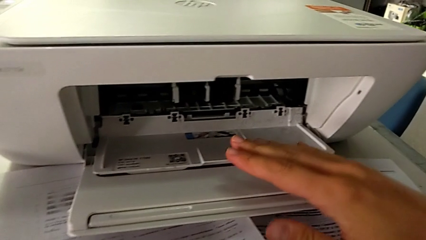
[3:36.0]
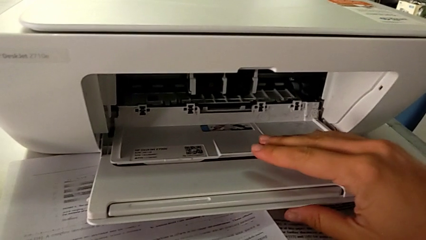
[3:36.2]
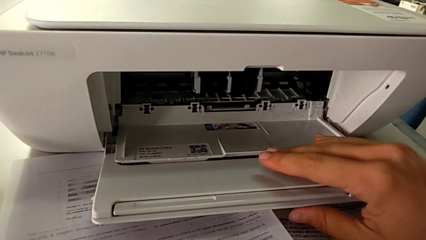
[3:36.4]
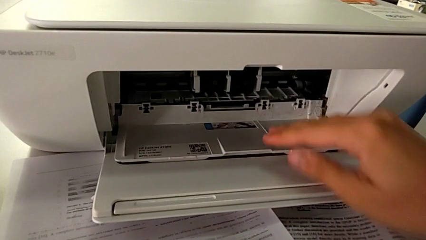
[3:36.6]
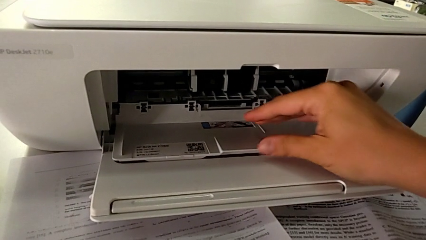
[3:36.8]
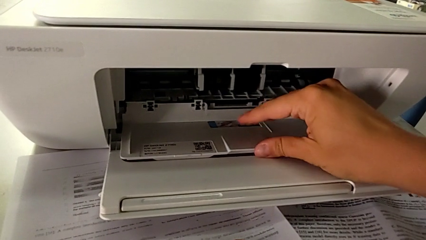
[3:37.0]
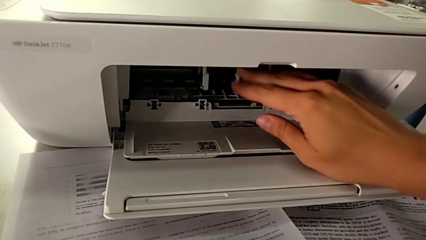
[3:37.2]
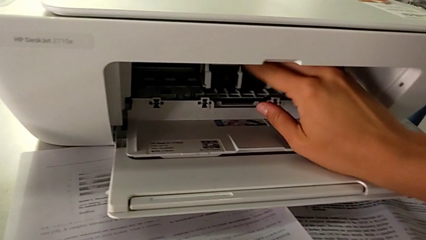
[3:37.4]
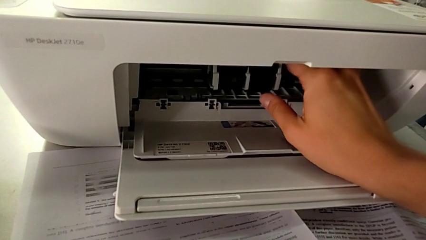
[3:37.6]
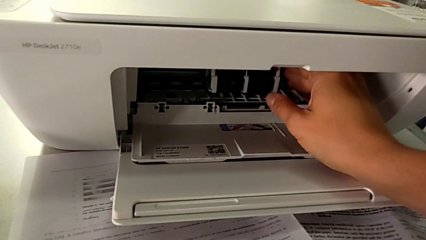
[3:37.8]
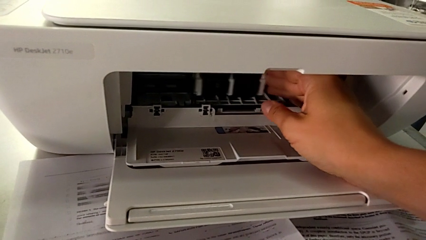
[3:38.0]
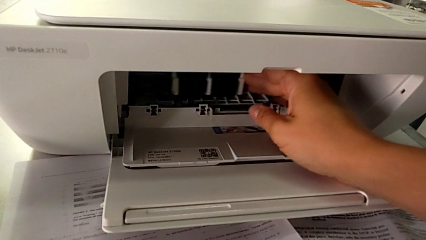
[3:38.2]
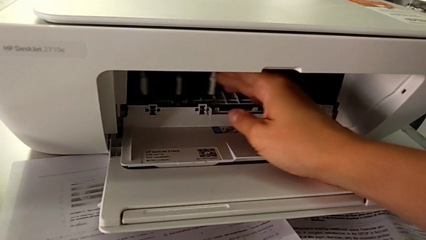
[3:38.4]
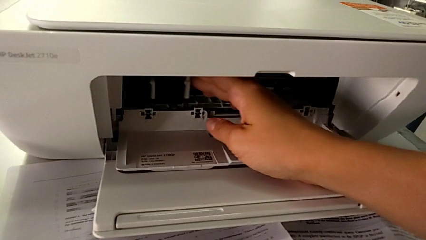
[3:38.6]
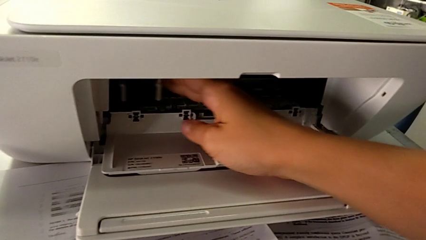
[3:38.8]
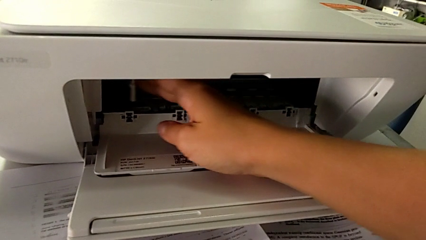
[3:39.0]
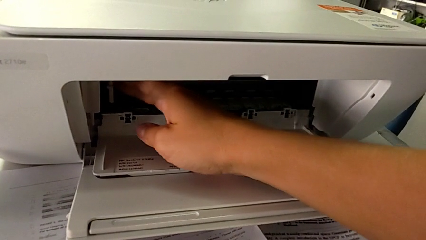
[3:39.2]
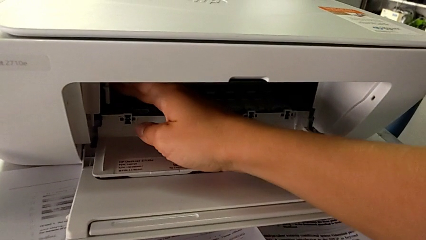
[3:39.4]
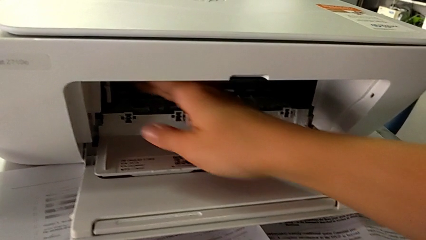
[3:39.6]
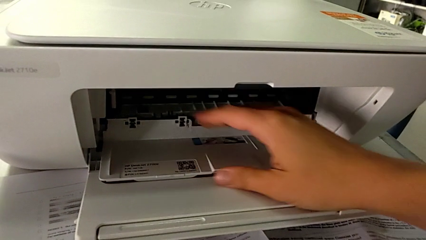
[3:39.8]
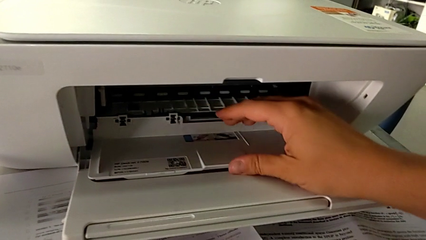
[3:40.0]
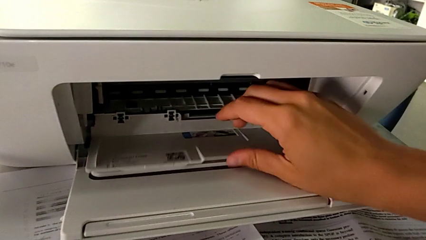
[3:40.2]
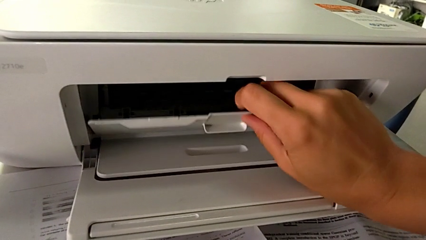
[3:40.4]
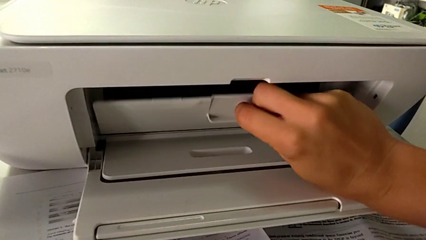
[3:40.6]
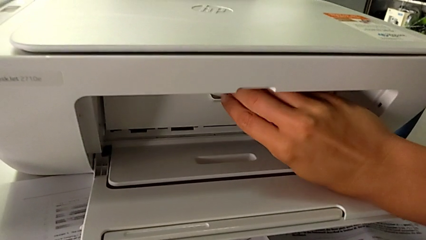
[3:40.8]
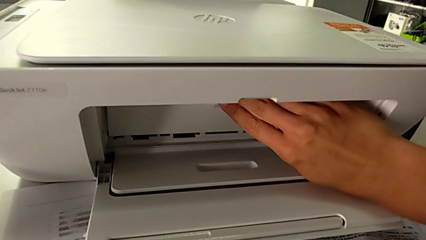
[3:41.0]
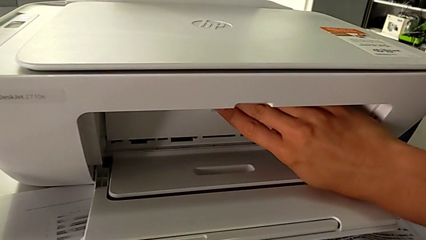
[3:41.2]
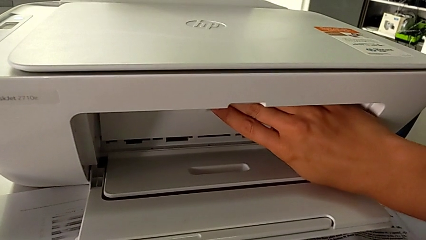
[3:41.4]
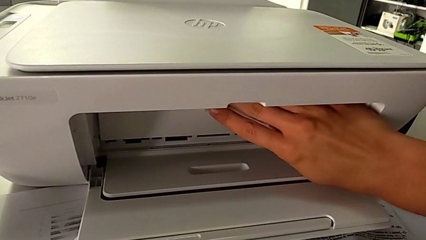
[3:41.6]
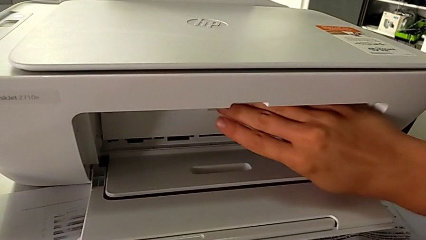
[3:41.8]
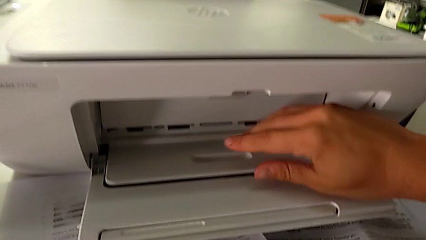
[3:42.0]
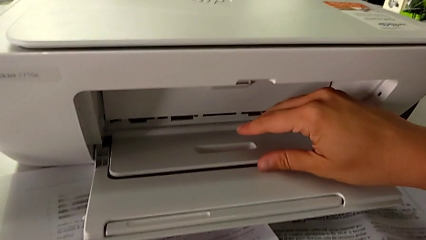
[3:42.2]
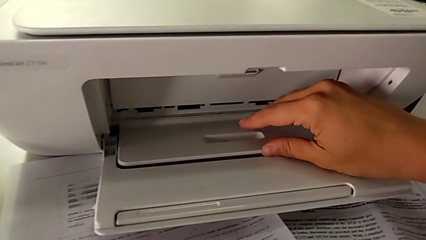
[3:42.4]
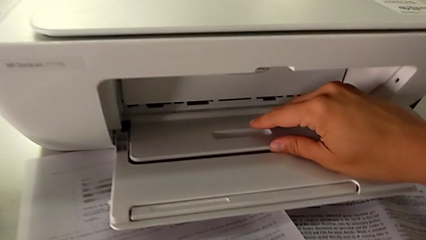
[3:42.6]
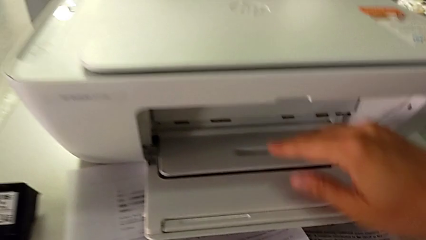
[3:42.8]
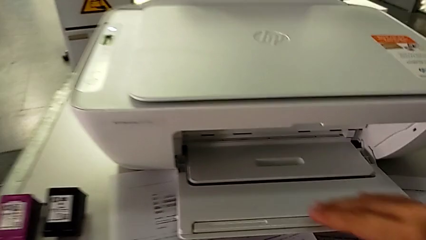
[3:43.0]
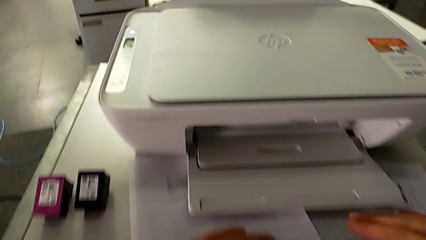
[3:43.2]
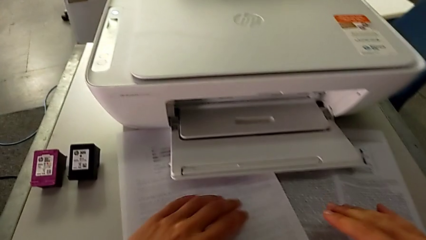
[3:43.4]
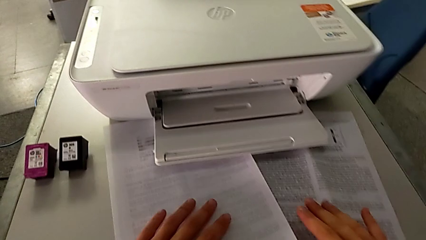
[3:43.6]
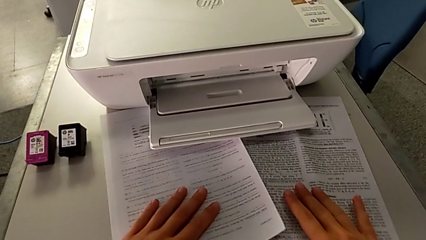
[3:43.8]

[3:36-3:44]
The camera wearer is exchanging the color and black cartridge gate. They keep pushing the ink cartridge and close the cartridge gate twice.

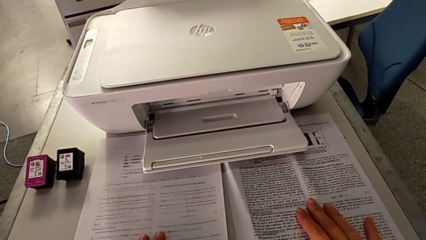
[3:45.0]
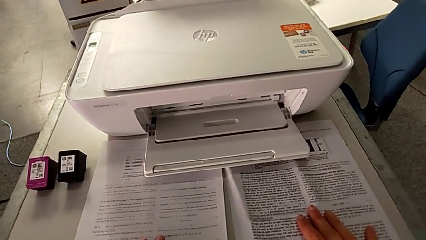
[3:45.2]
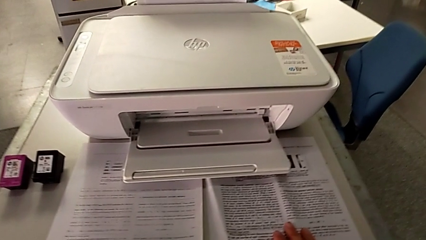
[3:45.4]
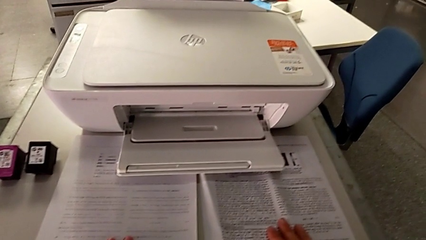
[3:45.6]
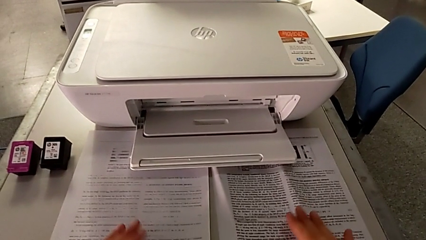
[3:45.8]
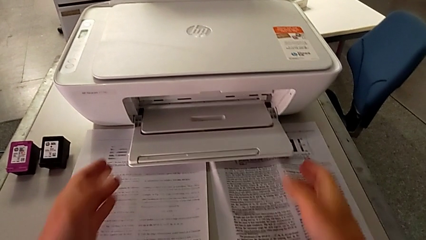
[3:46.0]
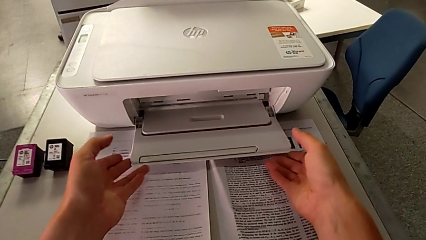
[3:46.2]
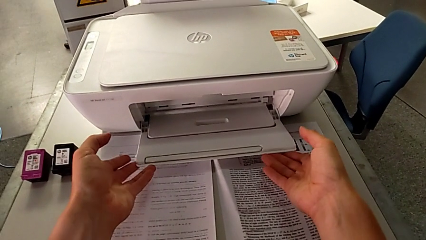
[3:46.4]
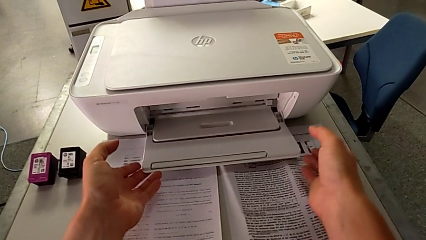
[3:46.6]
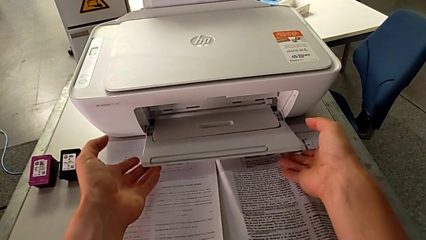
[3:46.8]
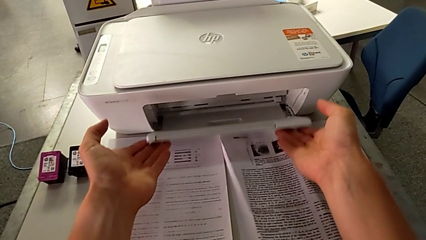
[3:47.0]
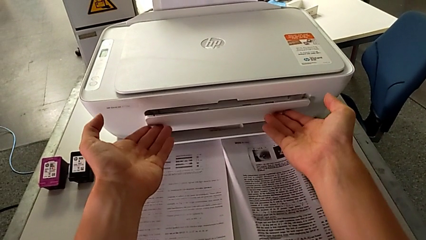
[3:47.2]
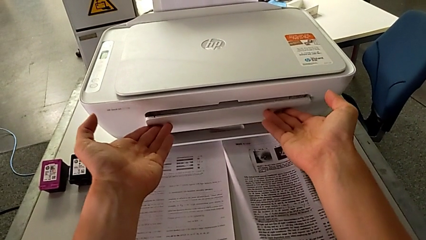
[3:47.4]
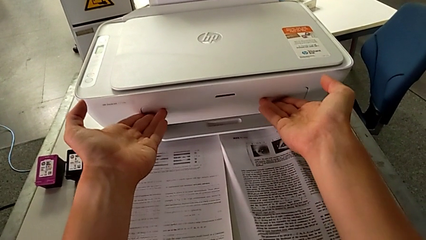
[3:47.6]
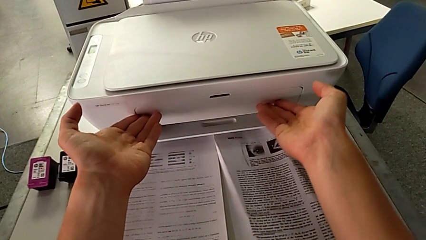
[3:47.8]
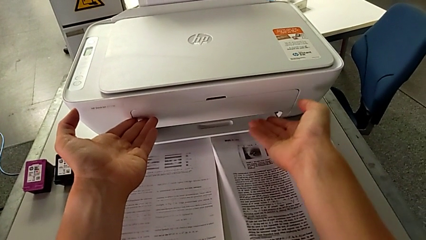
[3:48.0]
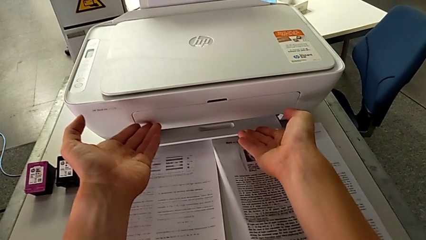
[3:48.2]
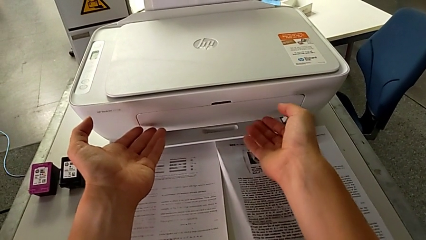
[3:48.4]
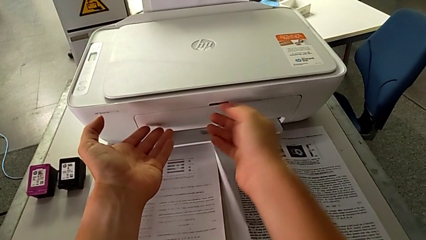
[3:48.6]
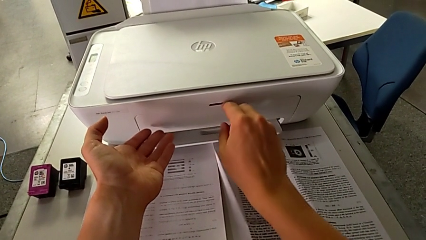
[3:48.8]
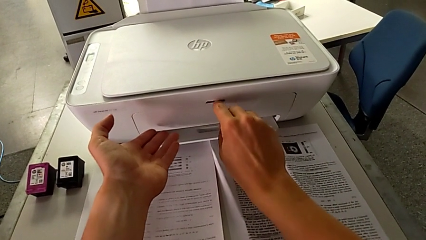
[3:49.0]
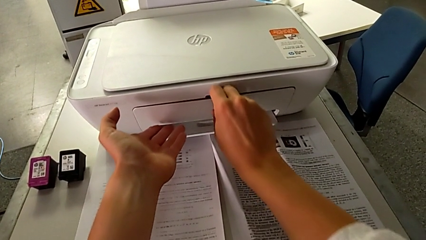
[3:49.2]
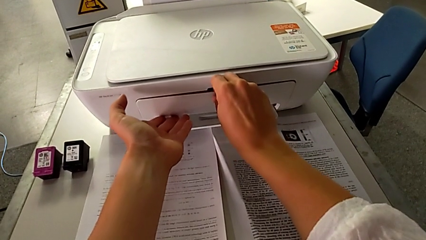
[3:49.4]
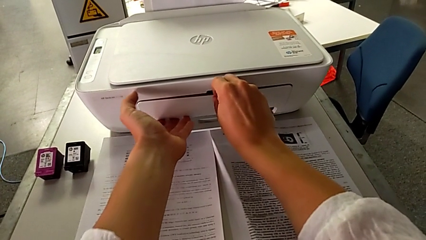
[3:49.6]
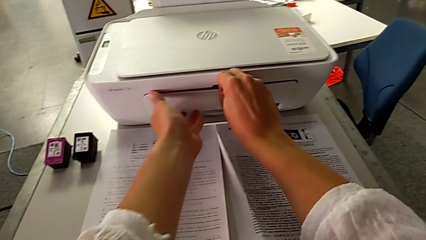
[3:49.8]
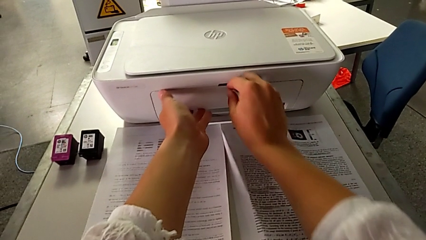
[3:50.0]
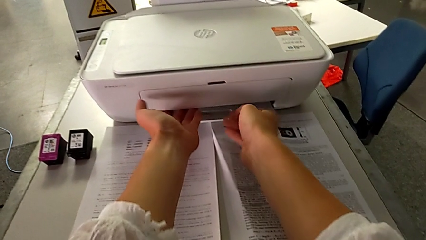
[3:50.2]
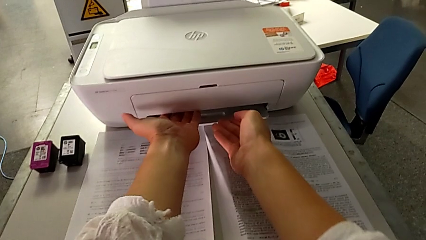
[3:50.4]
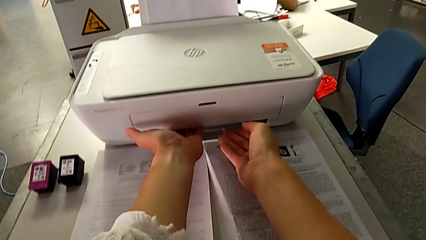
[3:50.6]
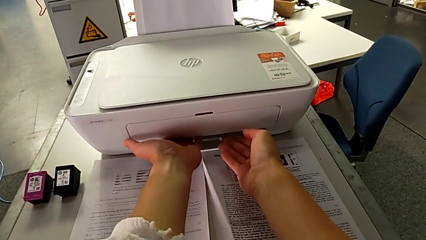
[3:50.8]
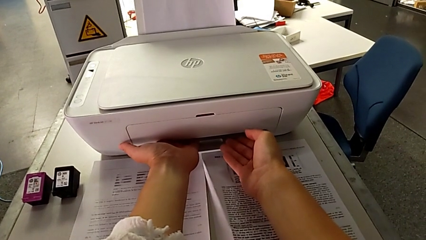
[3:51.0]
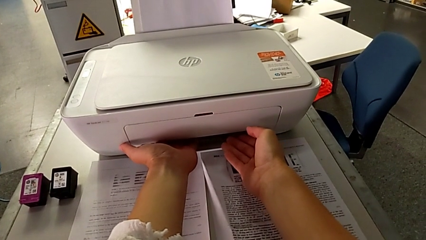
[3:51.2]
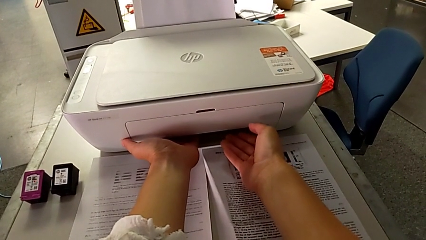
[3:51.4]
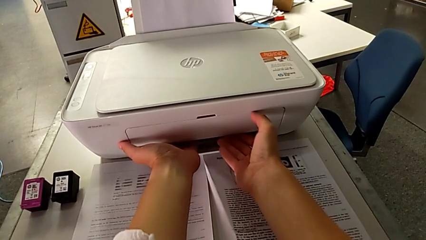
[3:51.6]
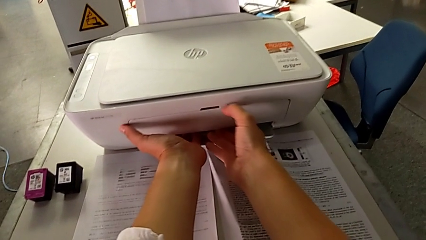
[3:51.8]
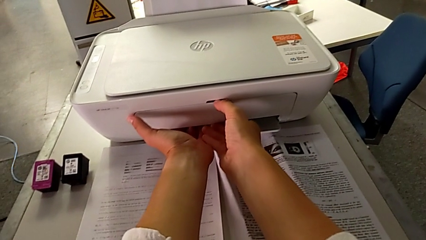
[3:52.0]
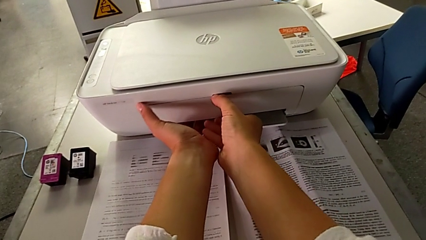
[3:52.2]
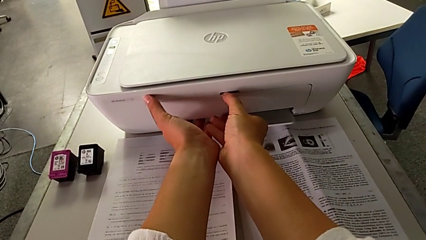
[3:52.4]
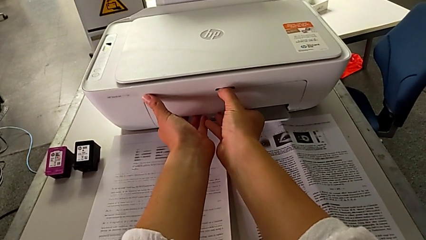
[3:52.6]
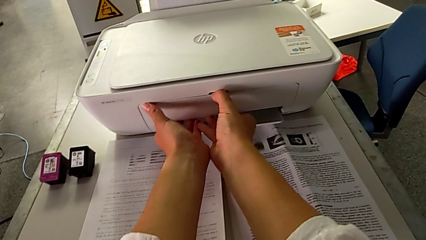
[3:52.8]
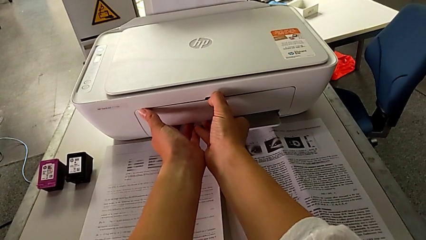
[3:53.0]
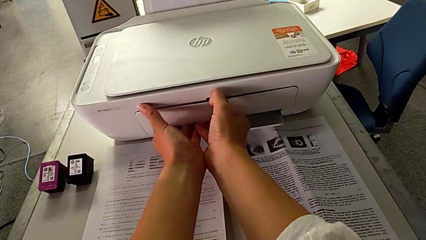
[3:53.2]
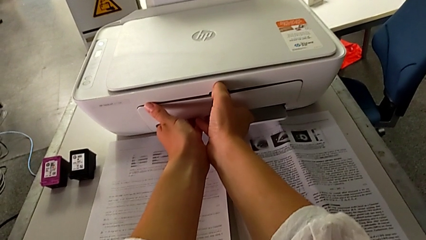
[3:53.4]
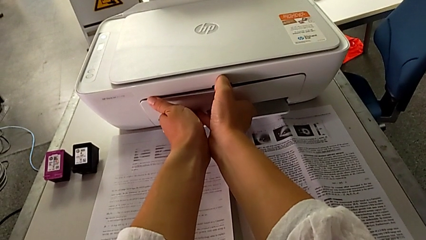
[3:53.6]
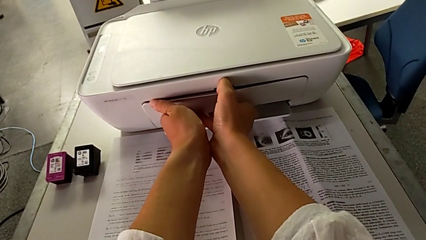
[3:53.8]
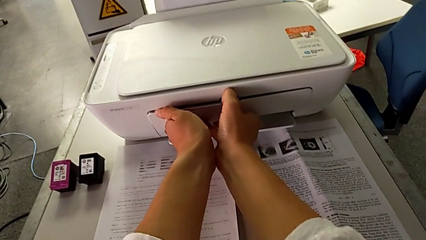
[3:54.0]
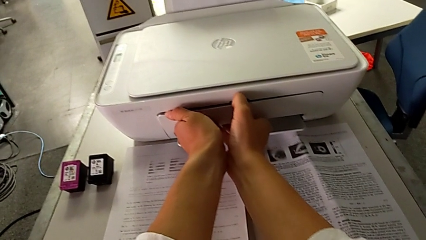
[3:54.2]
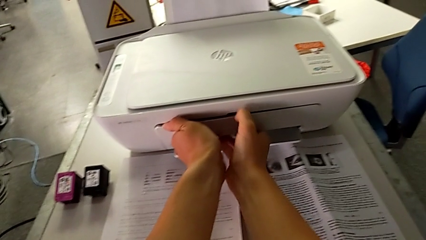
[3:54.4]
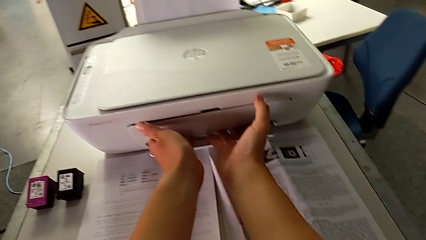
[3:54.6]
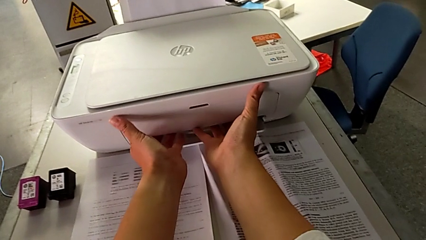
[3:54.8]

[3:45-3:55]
The camera wearer is closing all the parts of the printer. They close the paper tray three times, grab the extending paper tray and begin to grab the paper tray.
